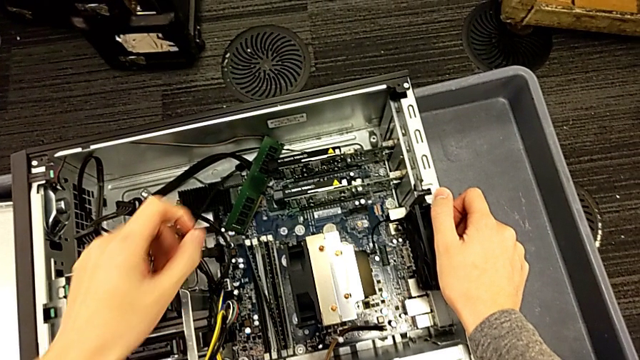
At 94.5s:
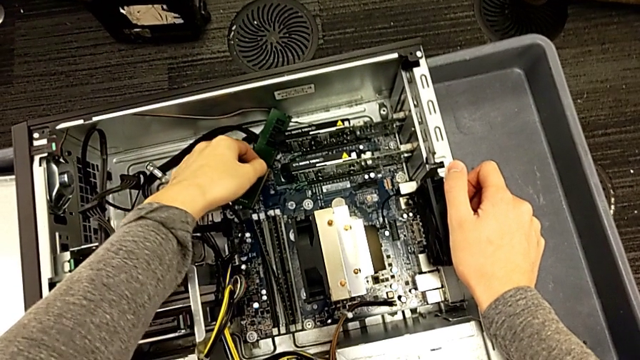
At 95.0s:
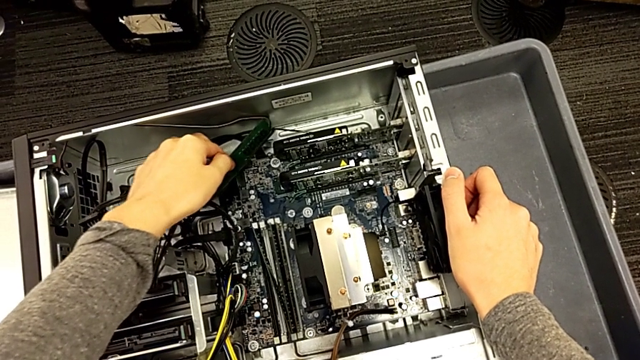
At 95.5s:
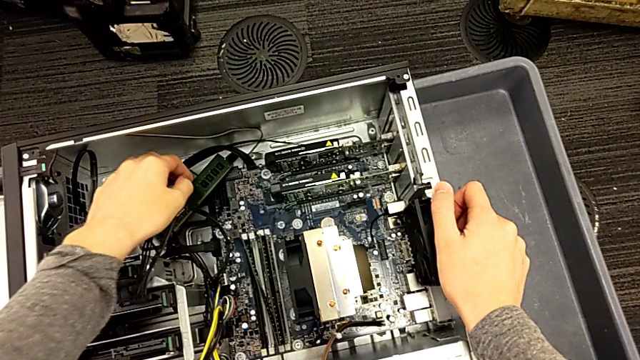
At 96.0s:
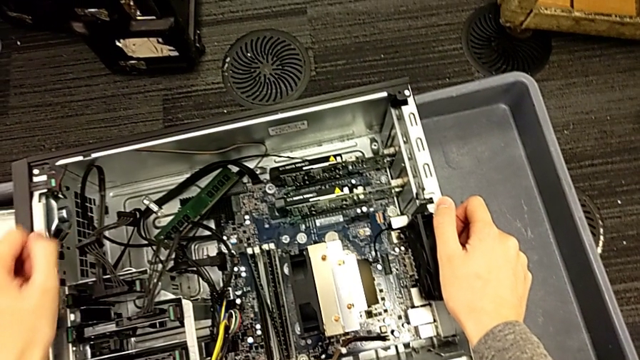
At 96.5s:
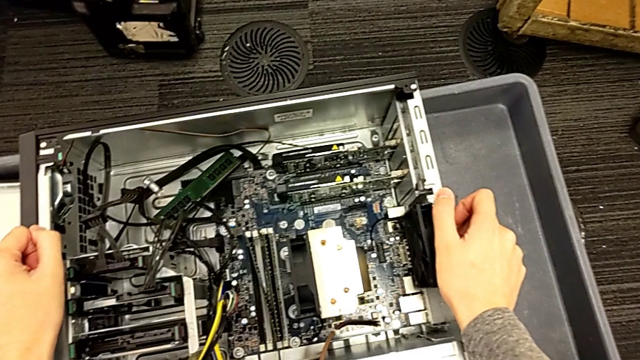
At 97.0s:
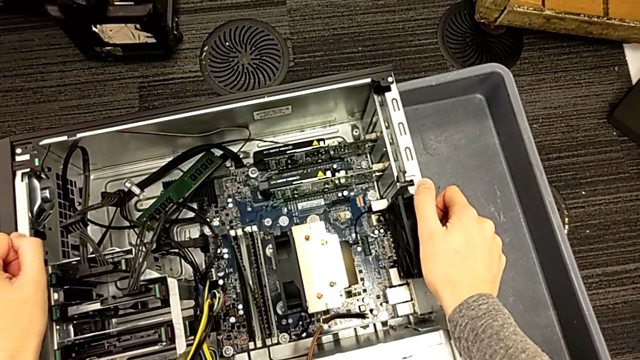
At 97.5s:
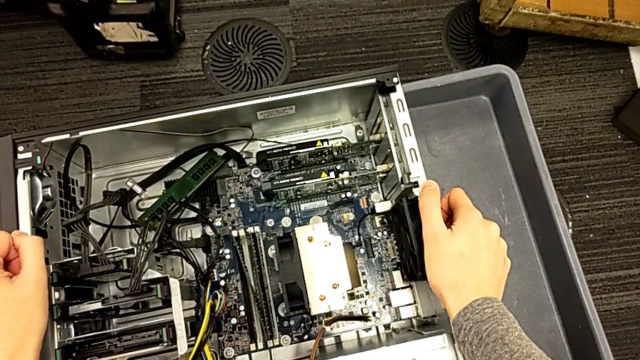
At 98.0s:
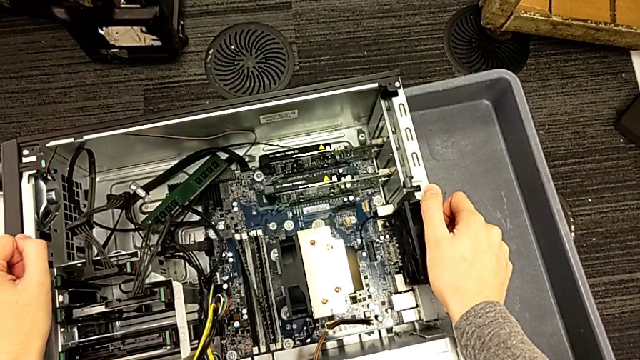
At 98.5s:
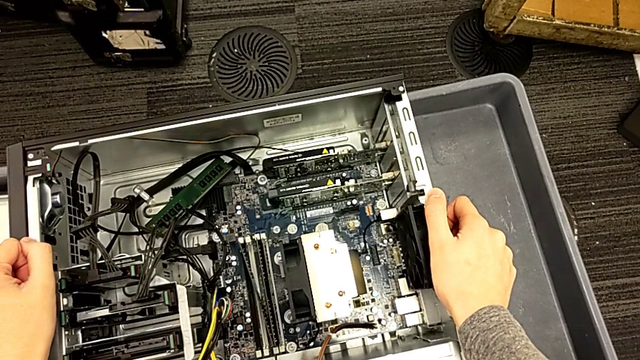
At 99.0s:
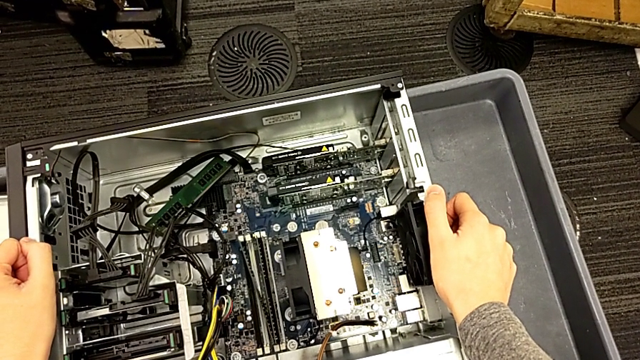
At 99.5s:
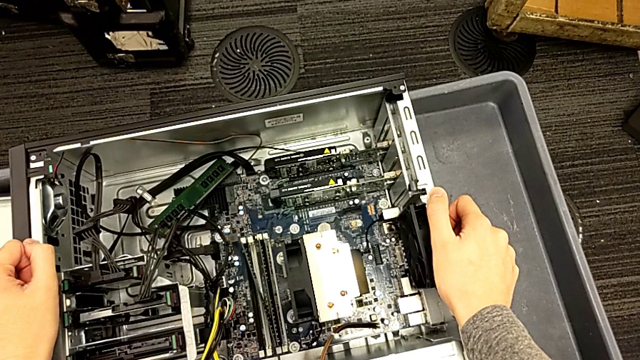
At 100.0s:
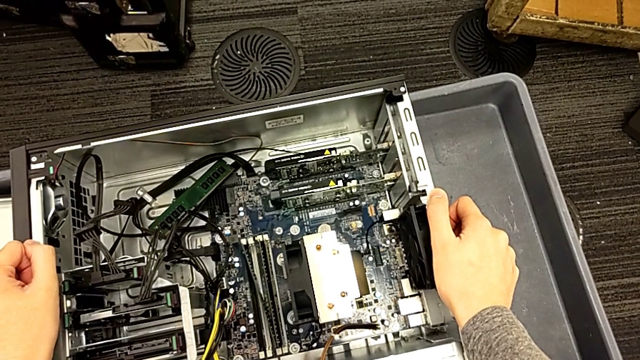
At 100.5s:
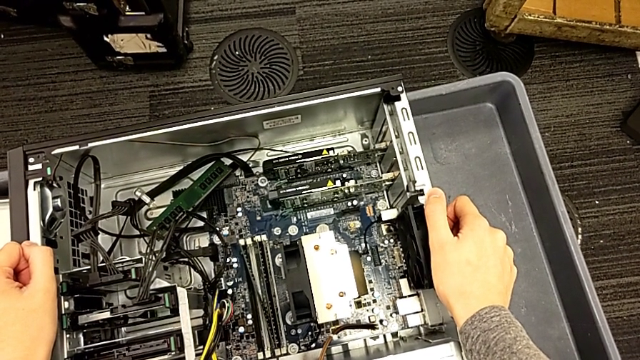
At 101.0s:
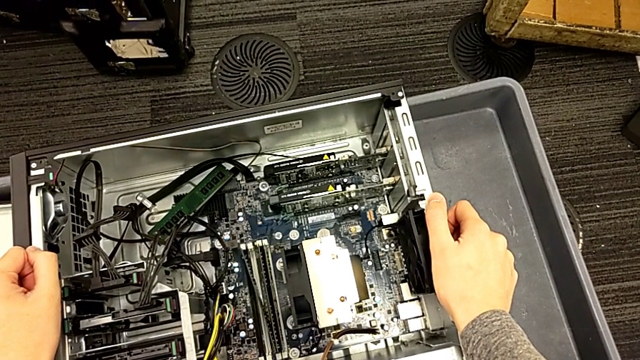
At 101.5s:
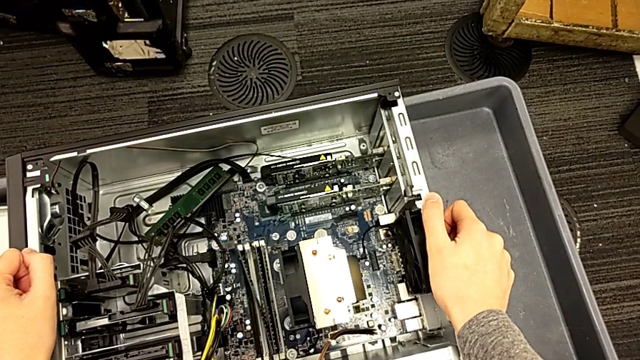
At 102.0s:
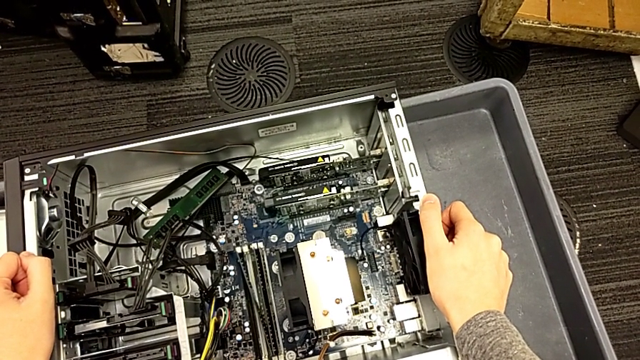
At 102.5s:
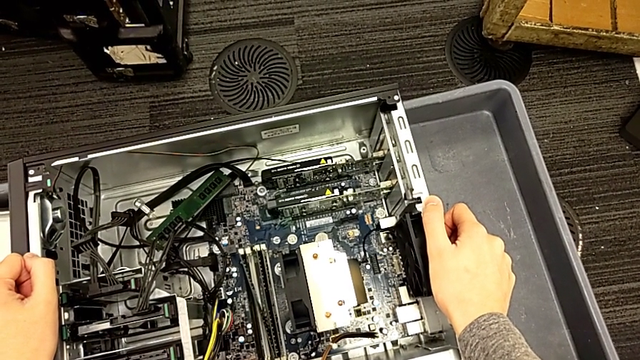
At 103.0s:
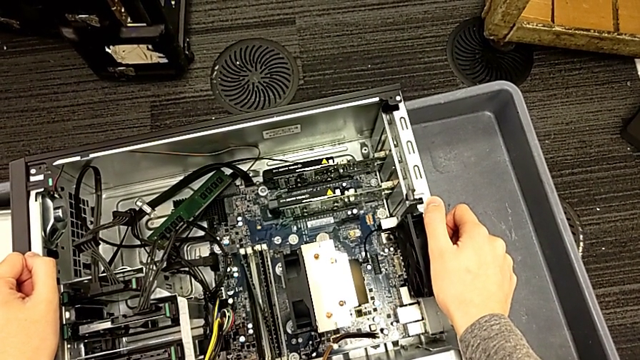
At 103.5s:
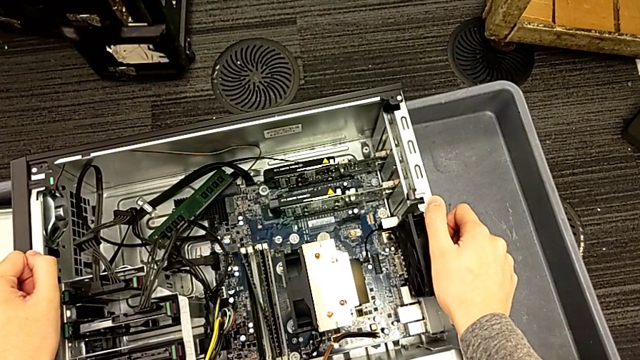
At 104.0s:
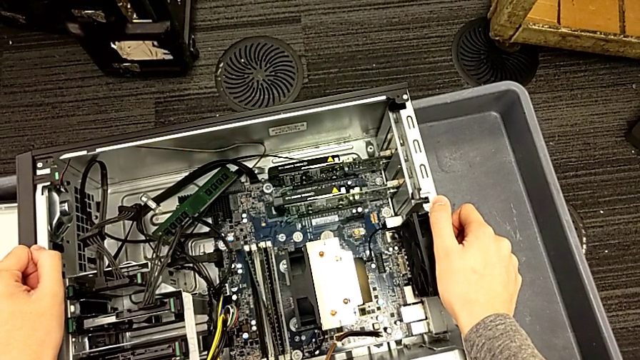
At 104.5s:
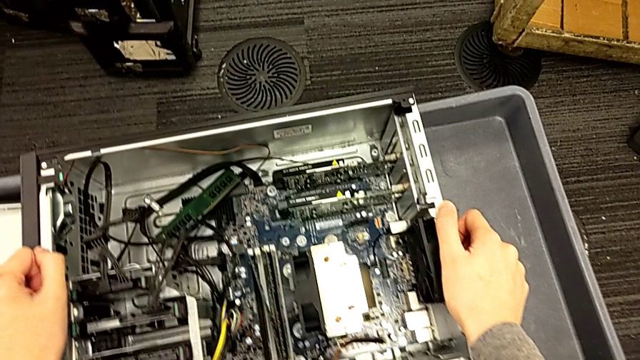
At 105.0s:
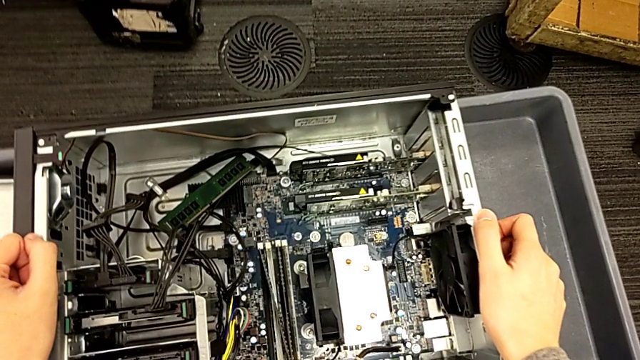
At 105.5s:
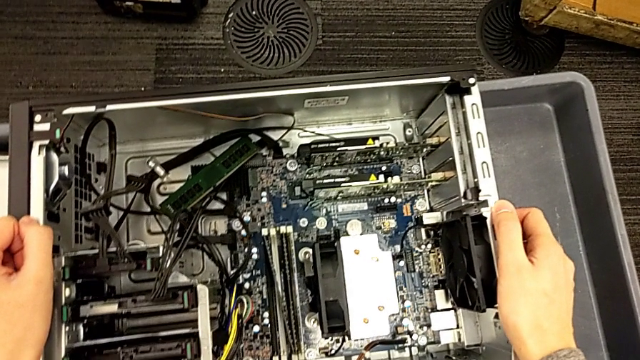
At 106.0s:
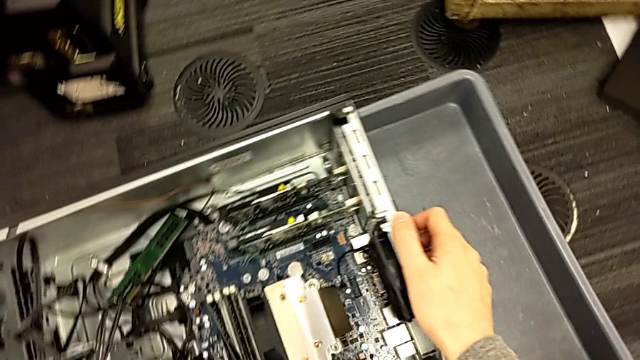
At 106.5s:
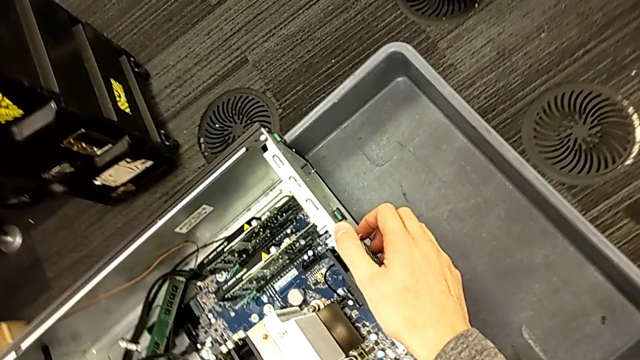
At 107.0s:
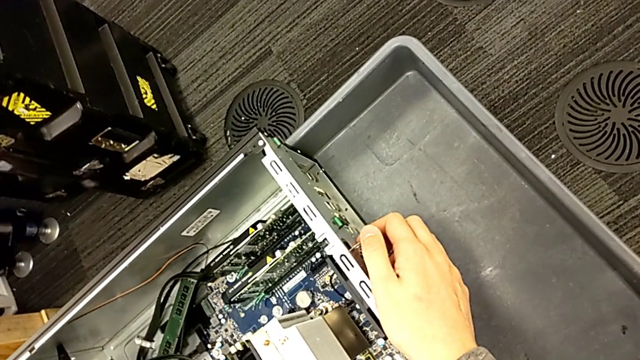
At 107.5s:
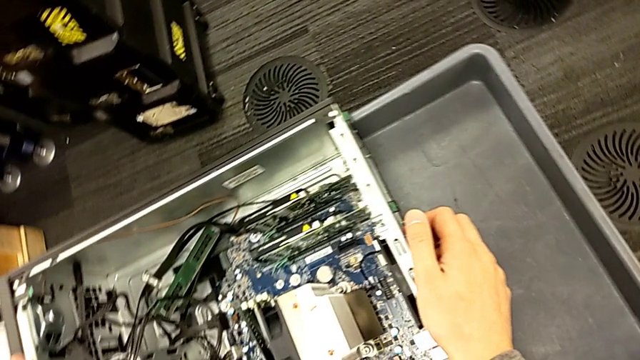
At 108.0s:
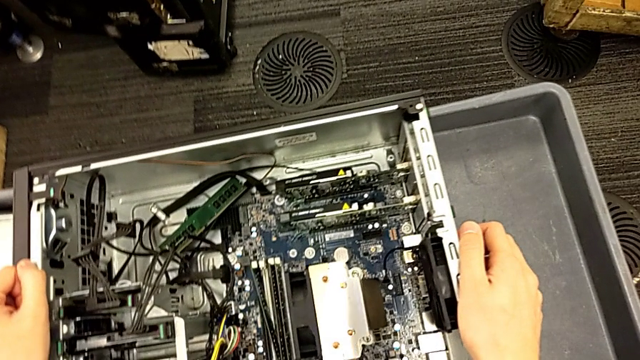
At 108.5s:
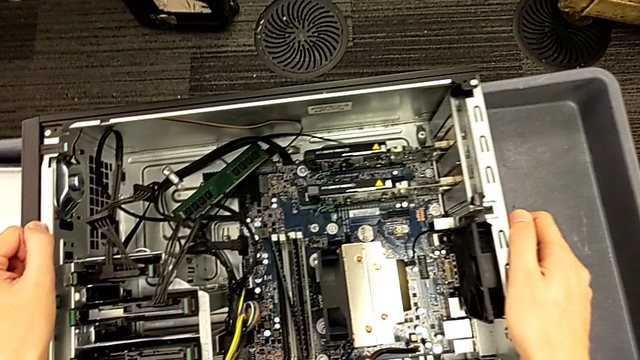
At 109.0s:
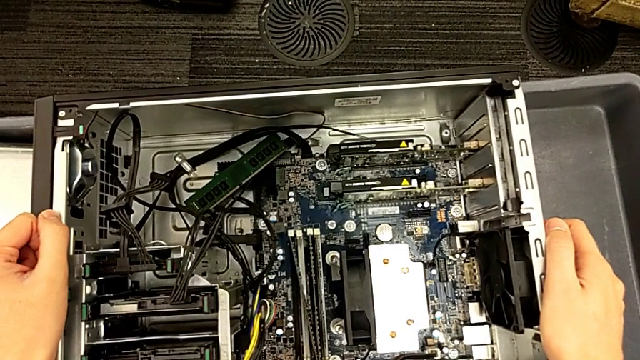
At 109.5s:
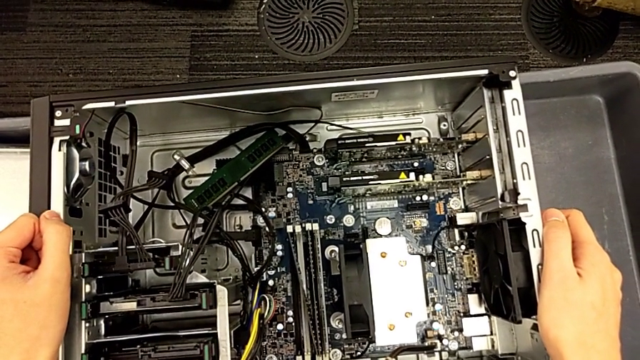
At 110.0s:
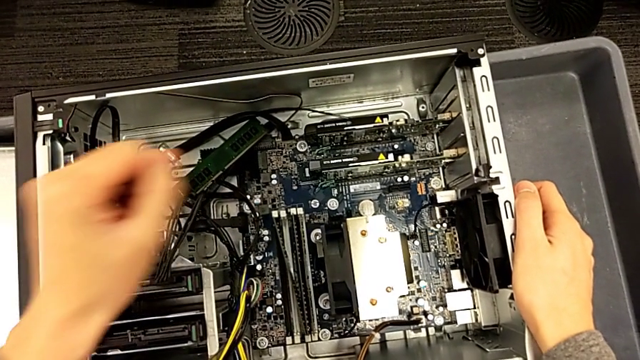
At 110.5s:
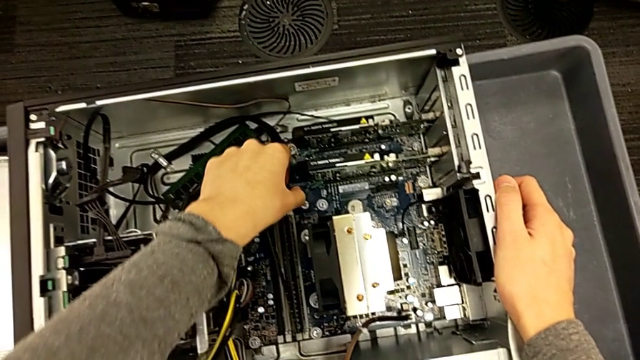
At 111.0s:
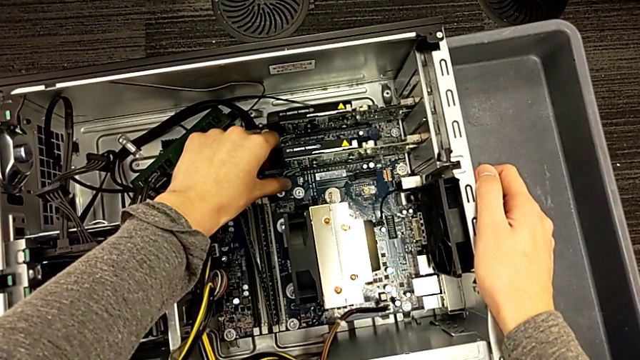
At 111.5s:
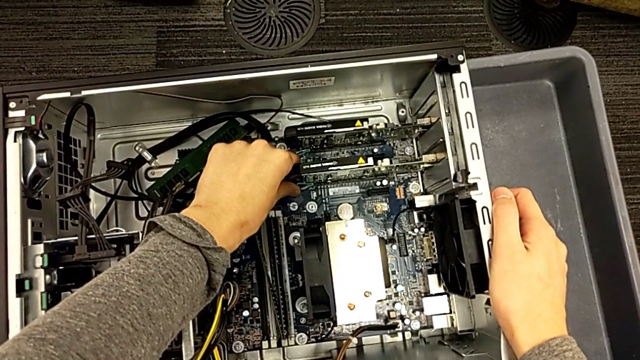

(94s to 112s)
The camera wearer is inspecting the computer tower. They touch the black graphic card, hold the side by side computer tower and hold the black computer tower.

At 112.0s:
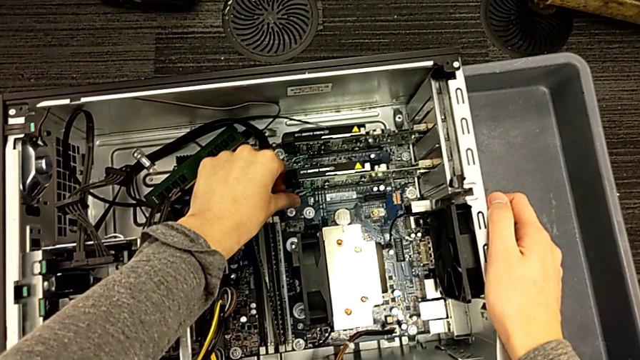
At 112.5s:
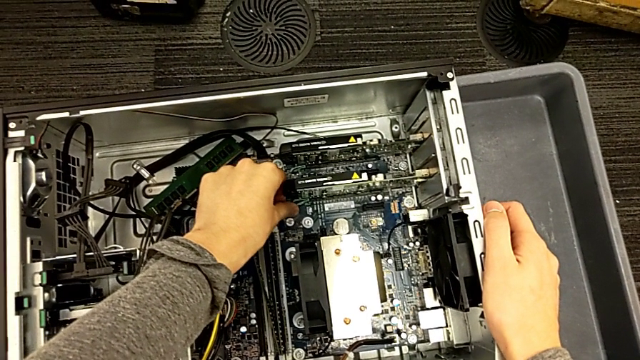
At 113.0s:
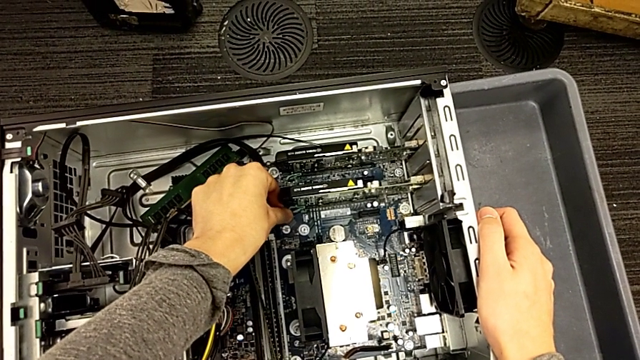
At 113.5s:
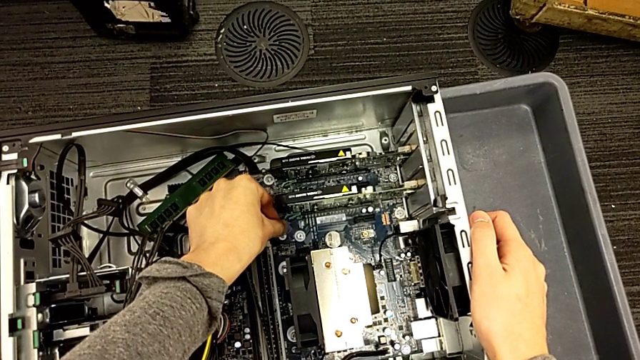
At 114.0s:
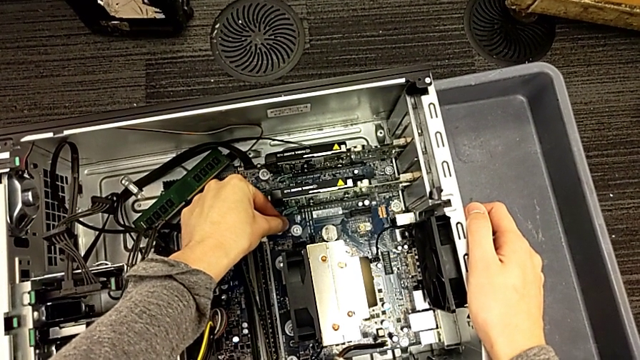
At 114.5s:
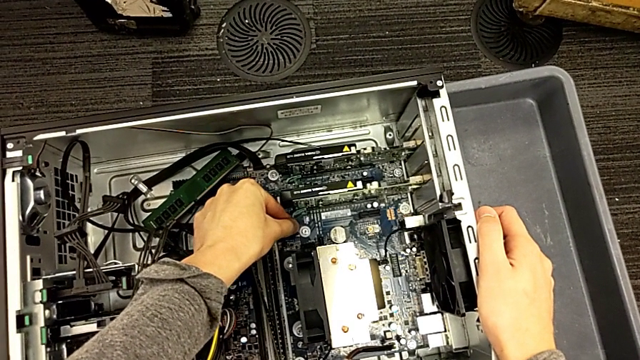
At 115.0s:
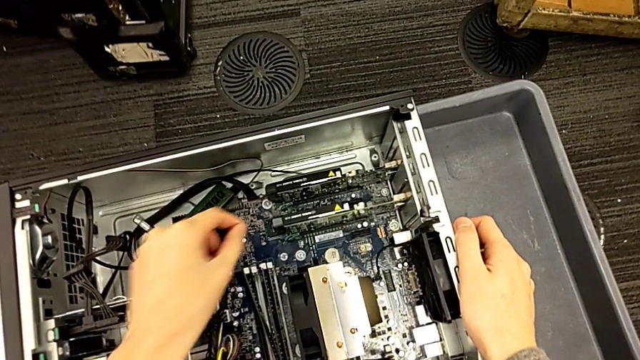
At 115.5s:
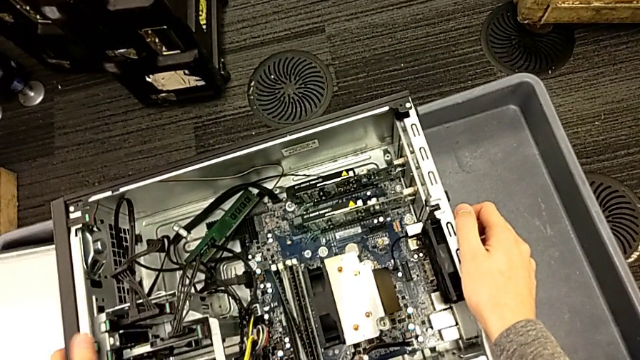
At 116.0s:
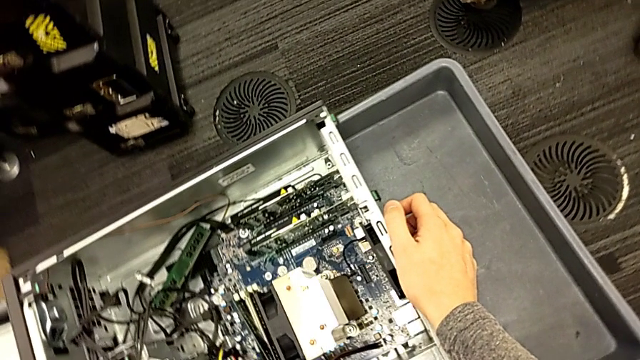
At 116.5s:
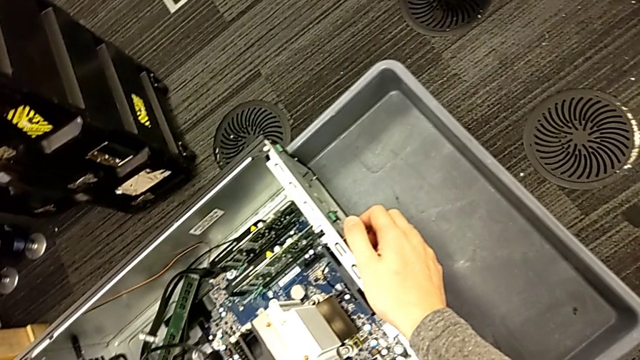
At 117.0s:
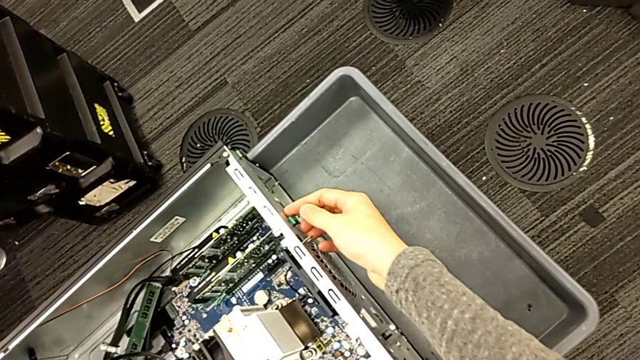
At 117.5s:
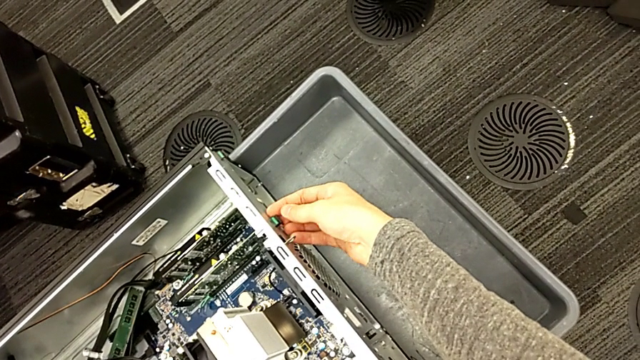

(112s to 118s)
The camera wearer is removing the graphic card from the computer tower. They hold the black computer tower.
